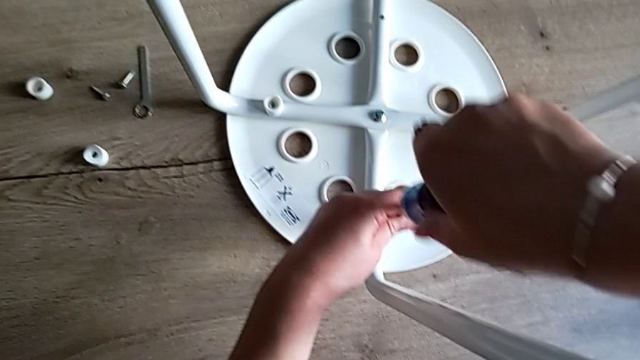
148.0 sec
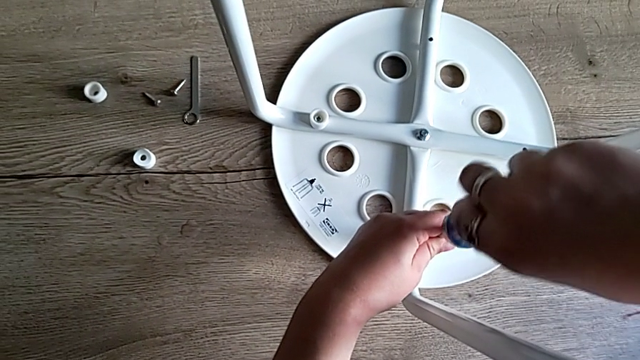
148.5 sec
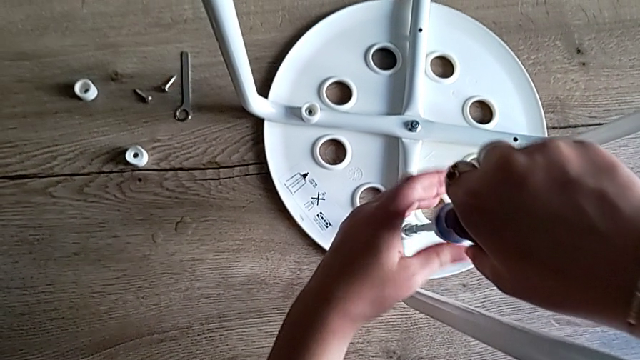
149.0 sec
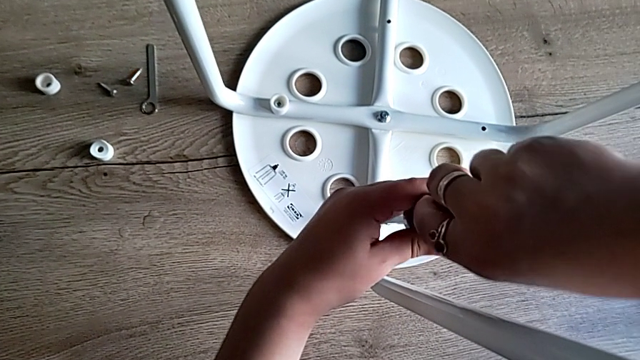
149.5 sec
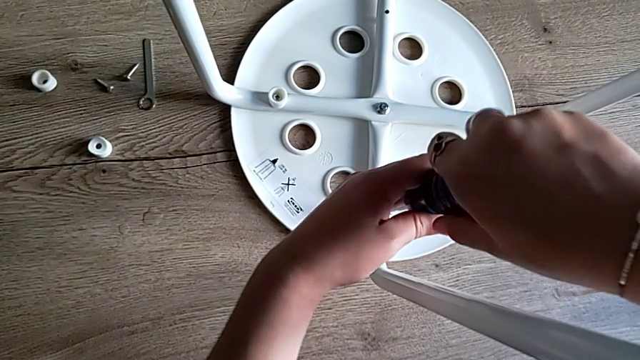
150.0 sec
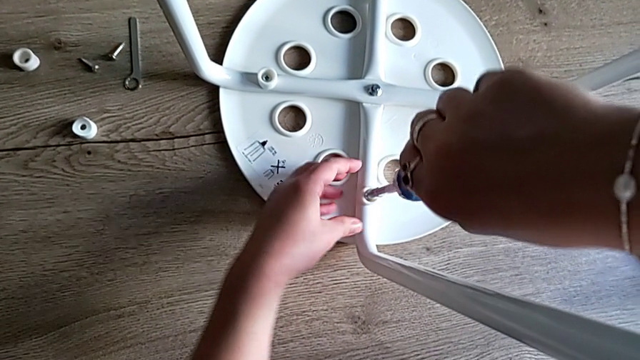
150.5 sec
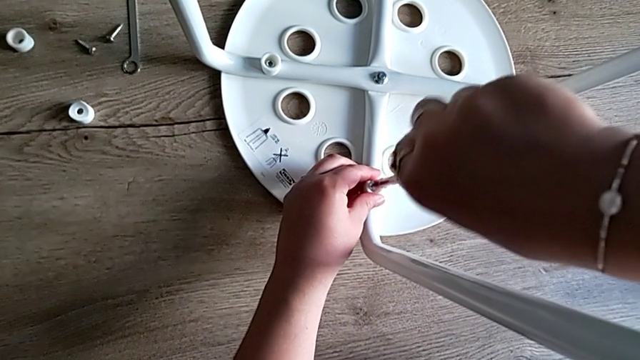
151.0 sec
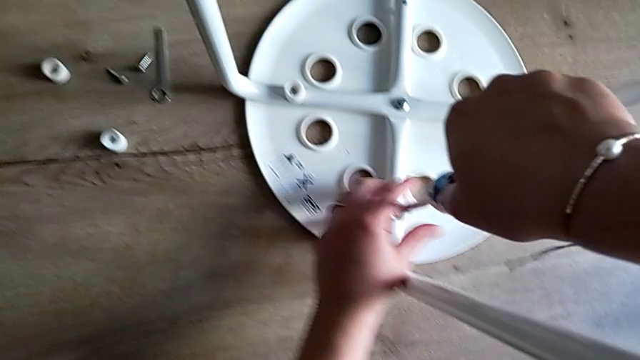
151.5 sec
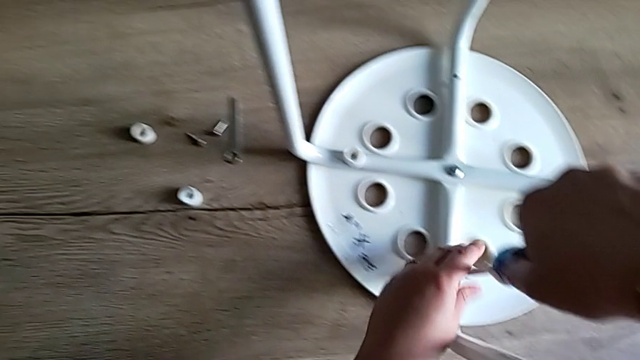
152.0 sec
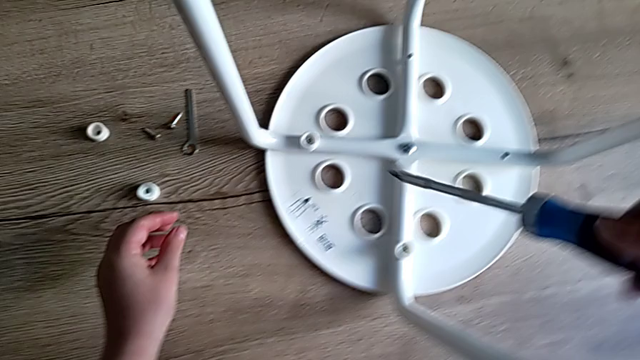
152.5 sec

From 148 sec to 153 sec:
The camera wearer is screwing the second screw to attach the legs and the seat. They keep screwing the second screw and withdraw the screwdriver.

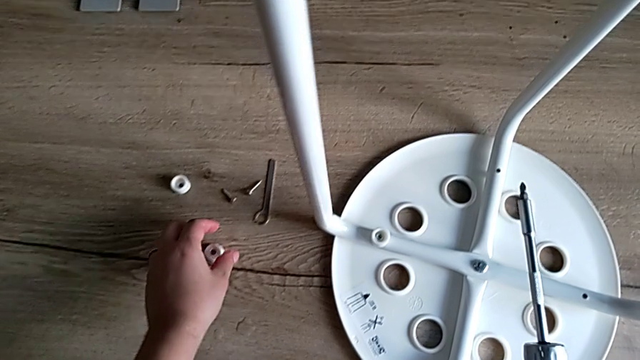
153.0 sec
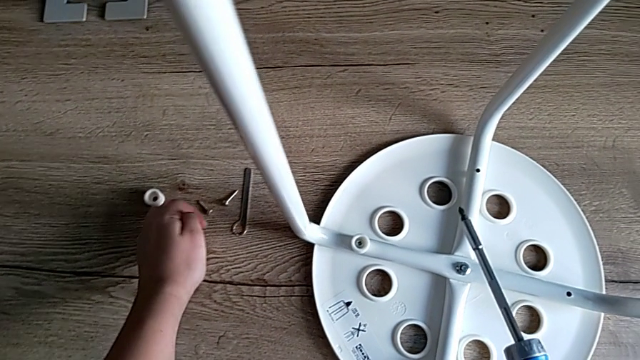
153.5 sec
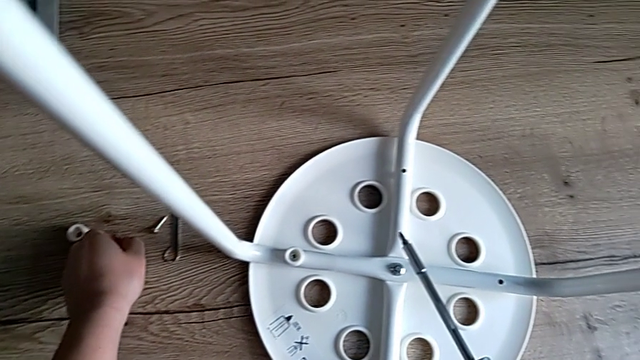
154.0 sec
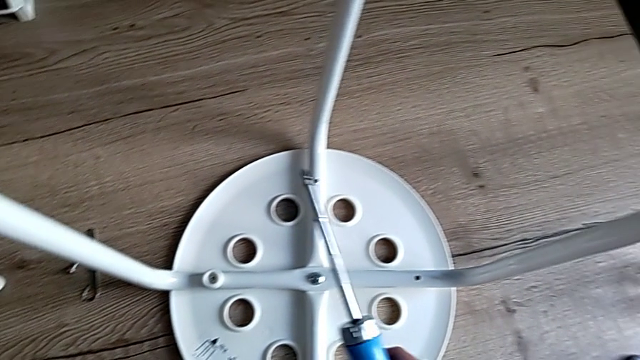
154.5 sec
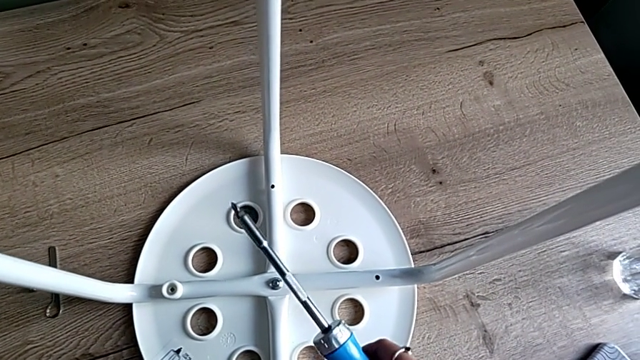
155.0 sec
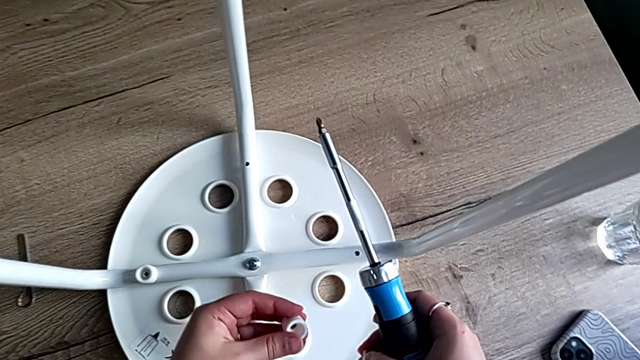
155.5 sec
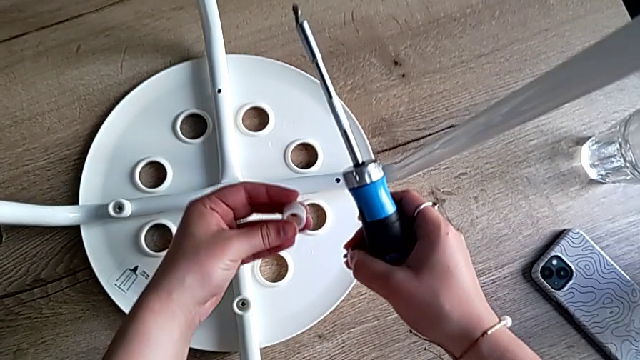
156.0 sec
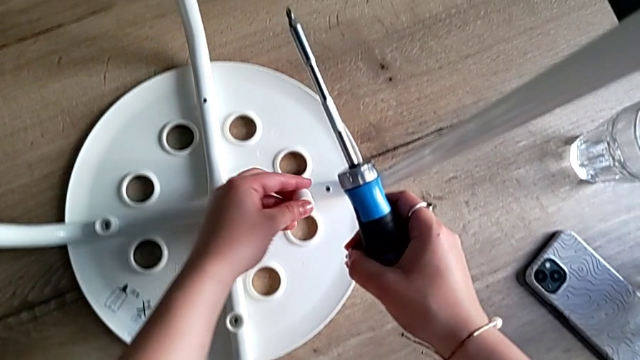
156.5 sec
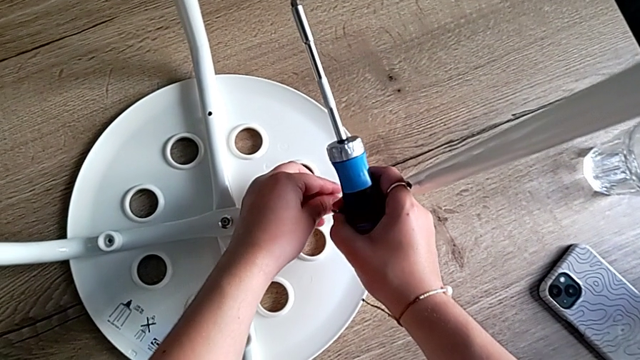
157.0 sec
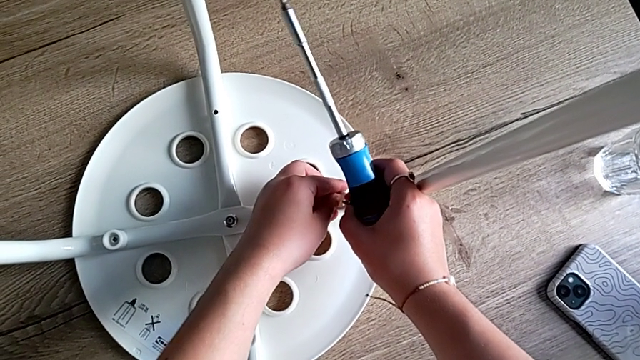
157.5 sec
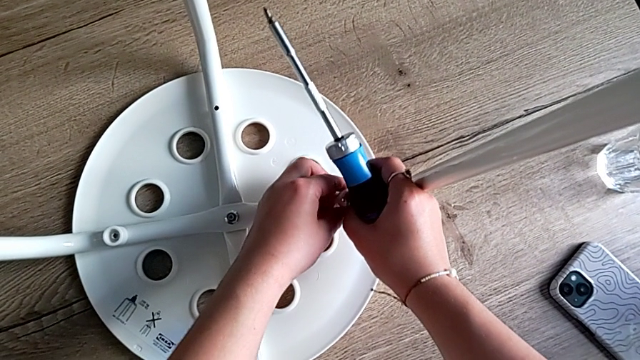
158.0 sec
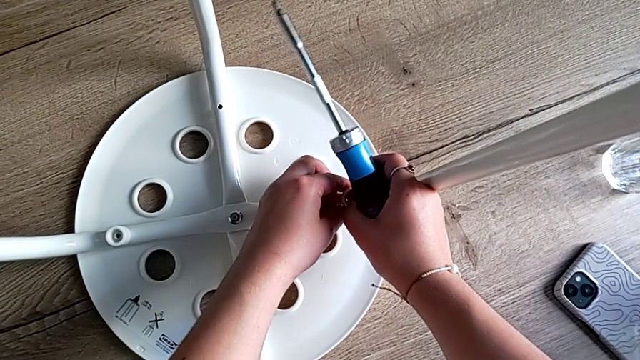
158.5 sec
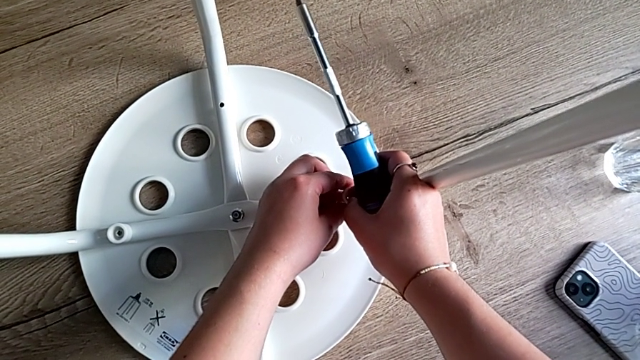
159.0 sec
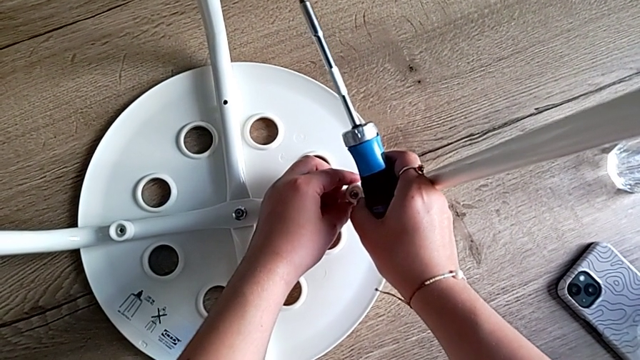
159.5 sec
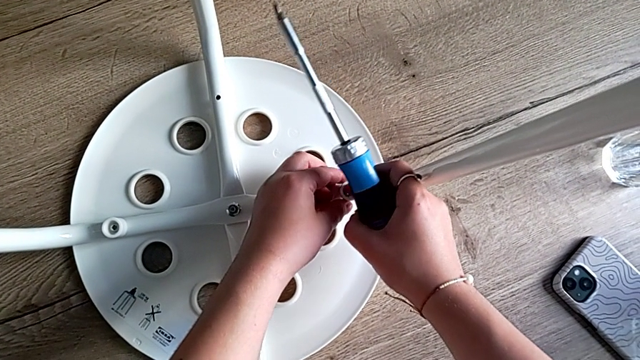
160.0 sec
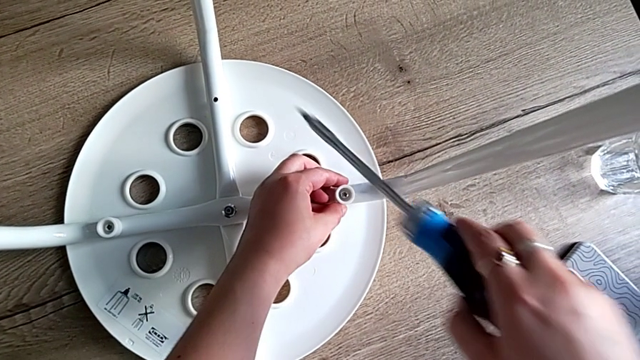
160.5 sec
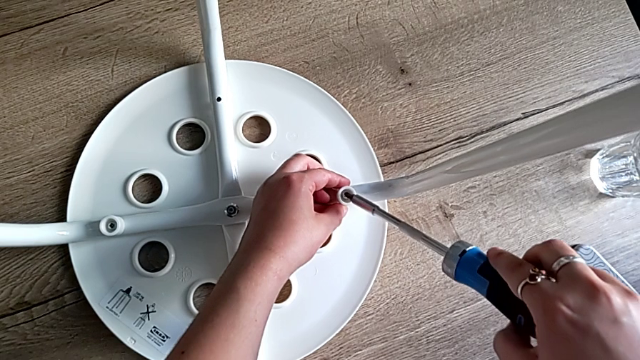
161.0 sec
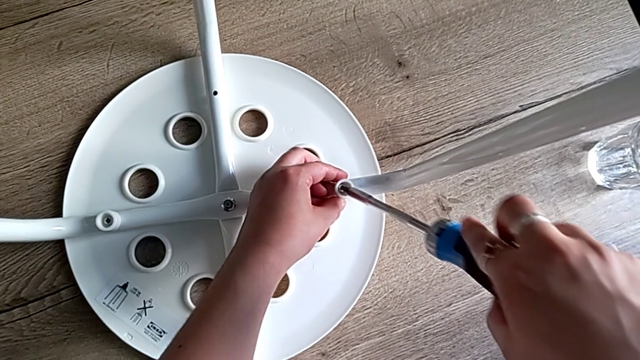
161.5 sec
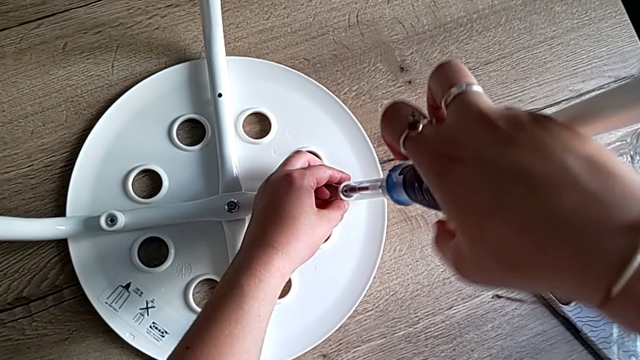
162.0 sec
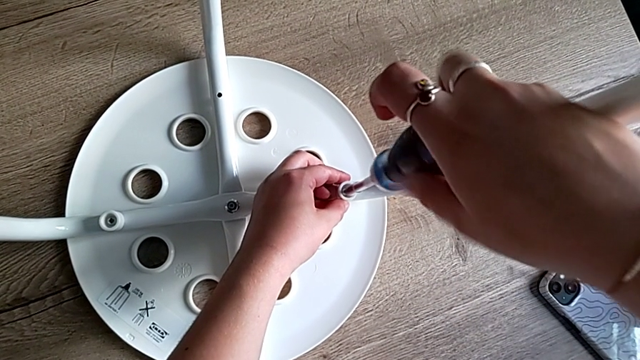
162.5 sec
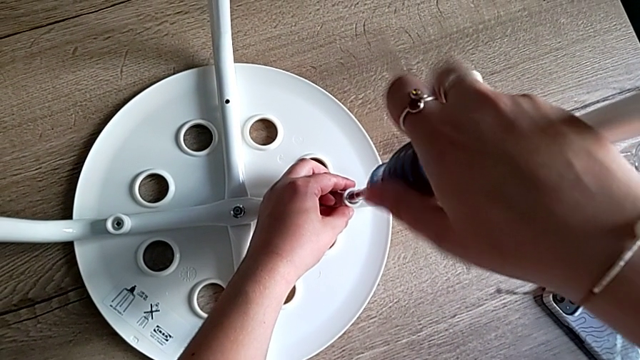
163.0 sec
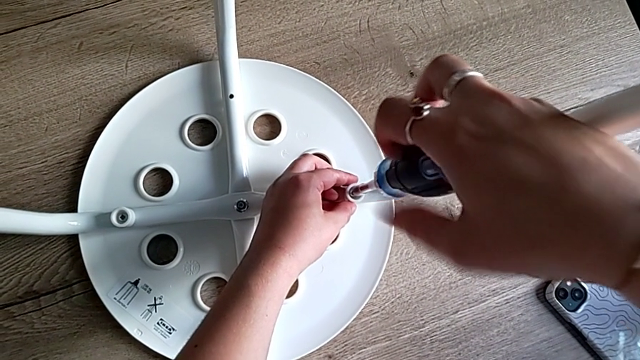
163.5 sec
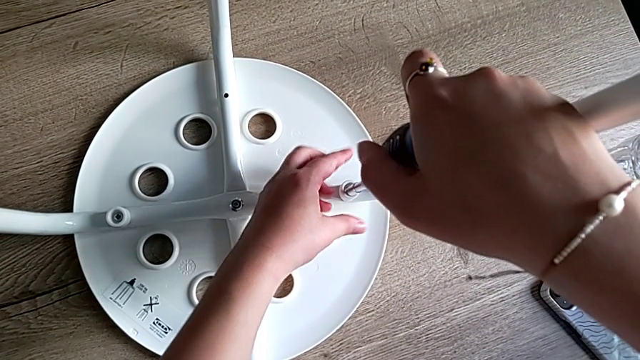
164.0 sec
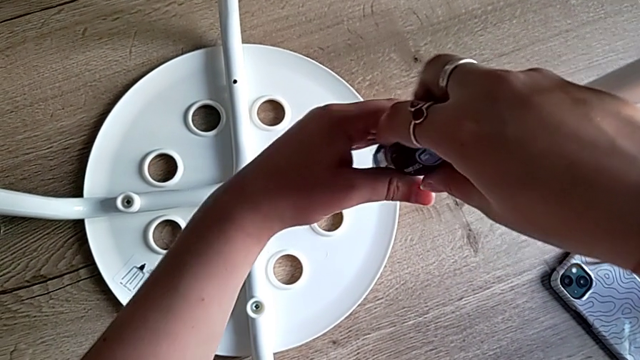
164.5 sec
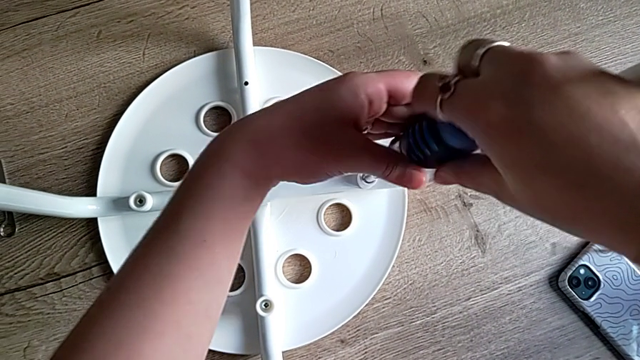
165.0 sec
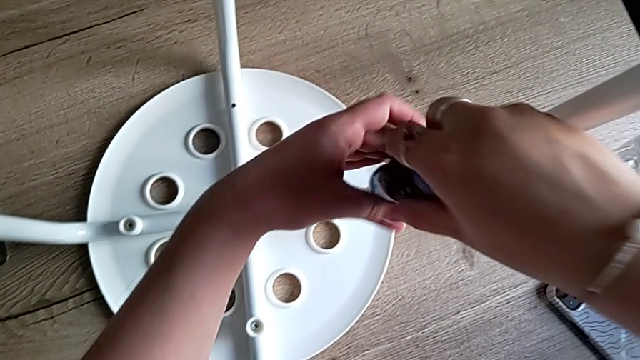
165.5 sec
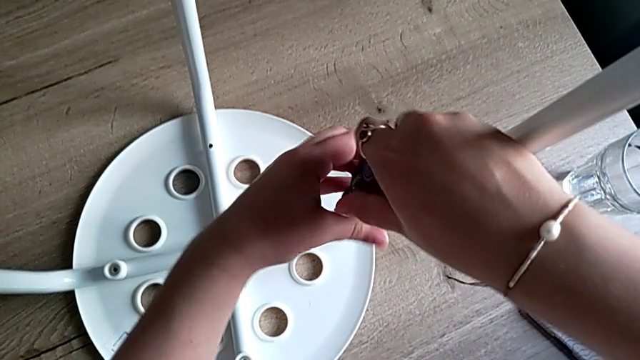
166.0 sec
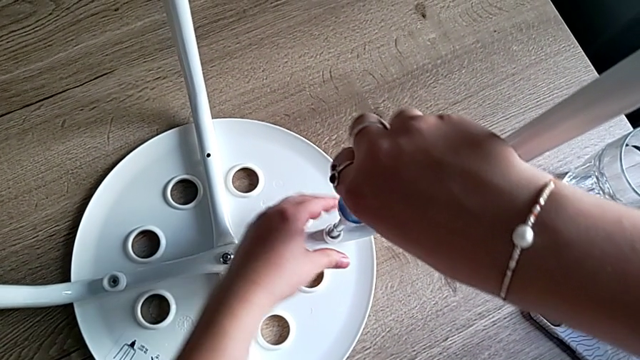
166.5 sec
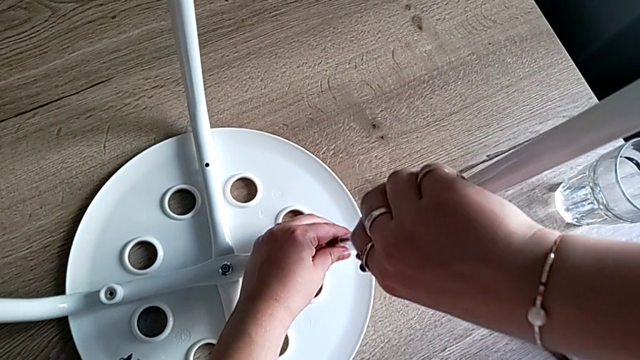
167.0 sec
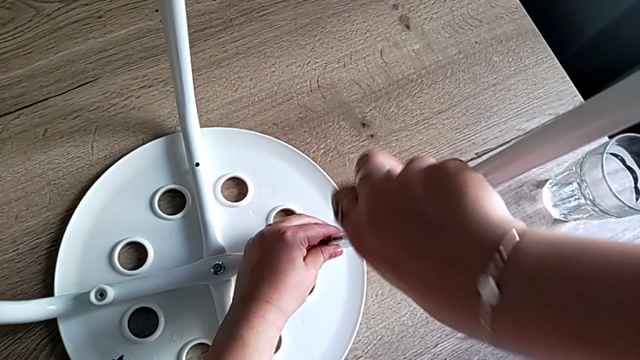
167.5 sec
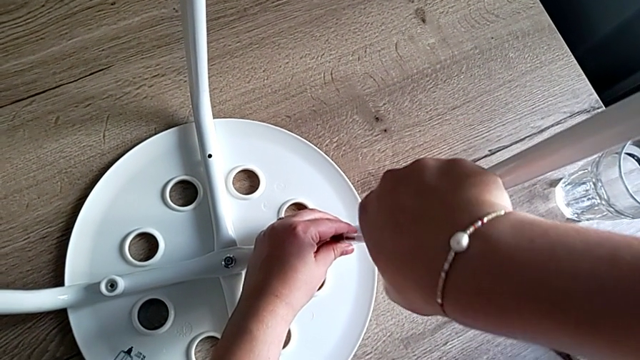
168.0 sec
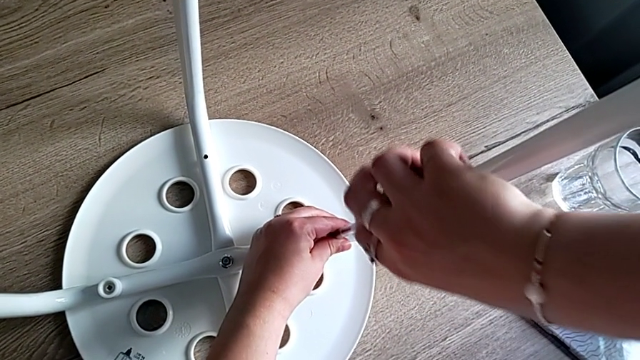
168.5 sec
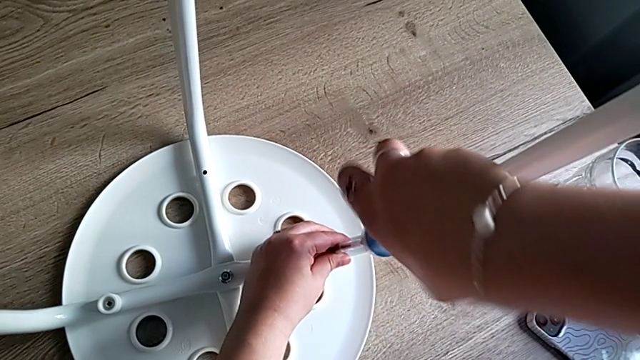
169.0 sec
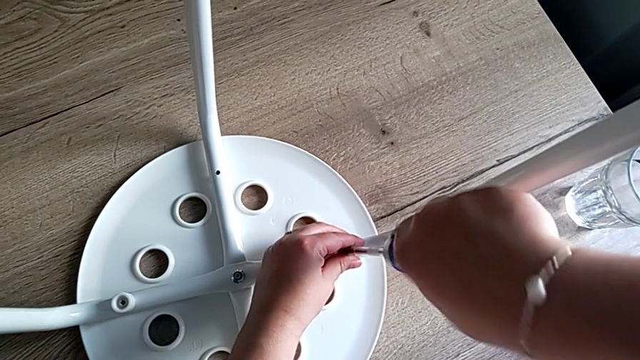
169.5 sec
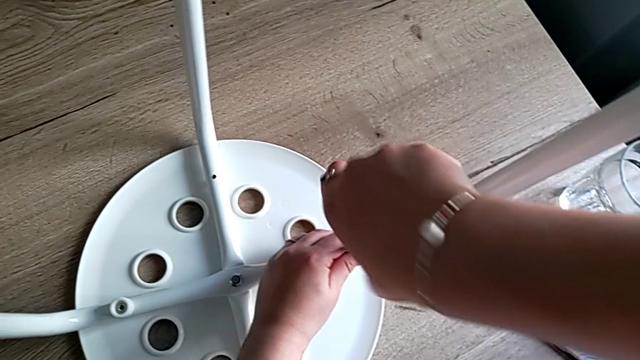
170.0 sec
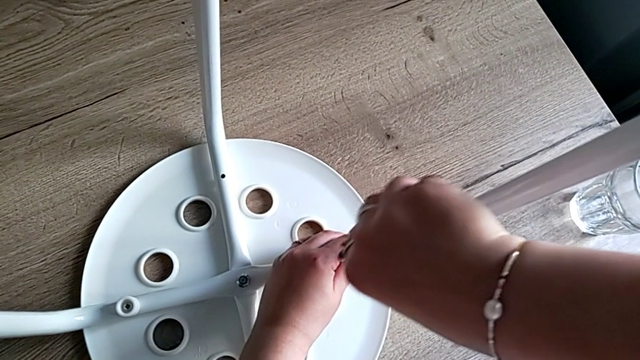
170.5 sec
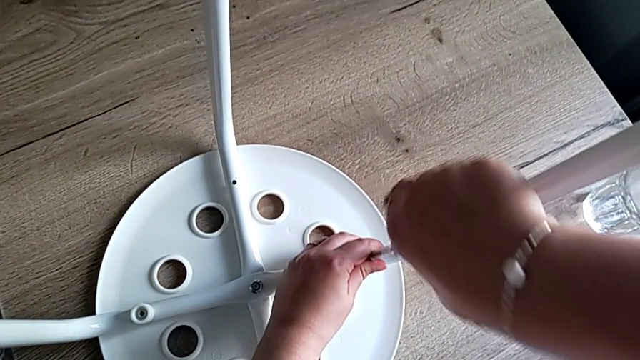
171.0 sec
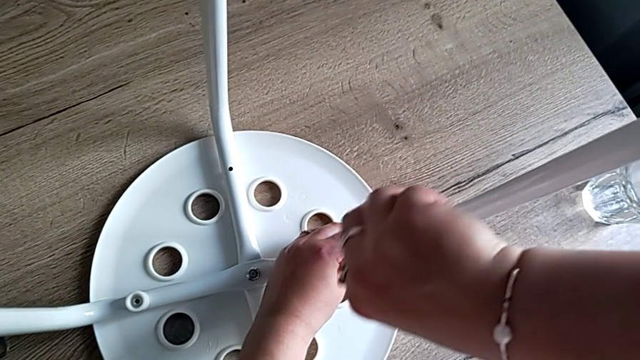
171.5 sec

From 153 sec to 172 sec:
The camera wearer is screwing the third screw to attach the legs and the seat. They grab the third washer, grab the third screw, align the third washer with the left hand, insert the third screw with the right hand, insert the screwdriver and begin to screw the third screw.
